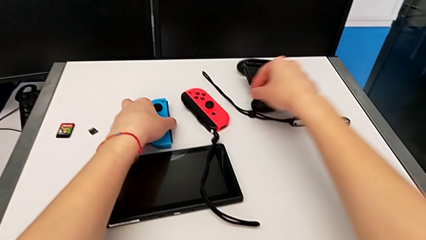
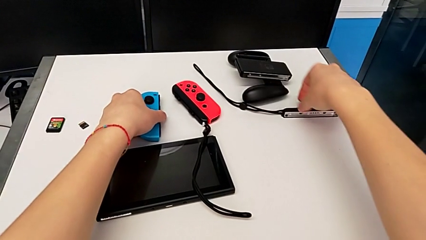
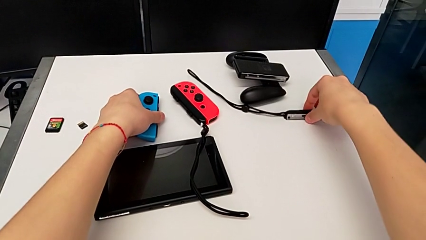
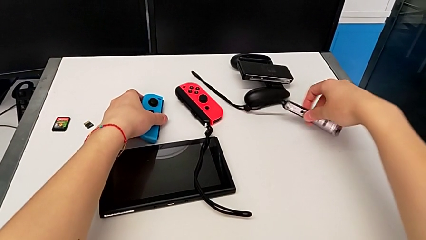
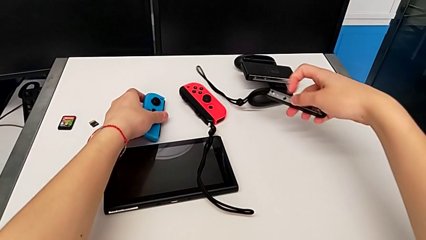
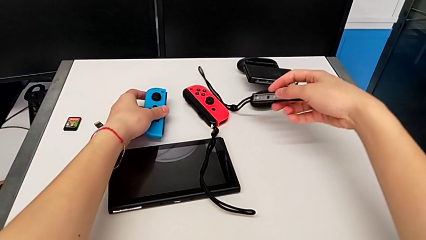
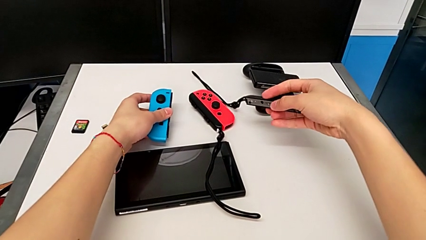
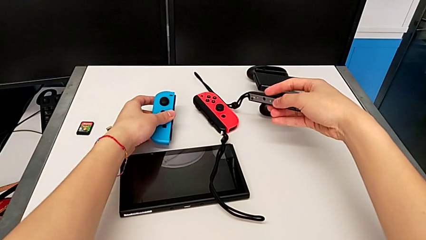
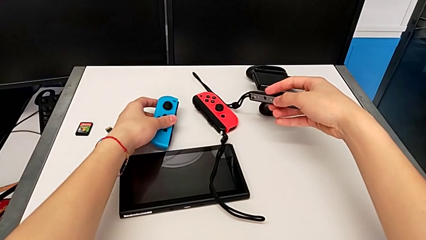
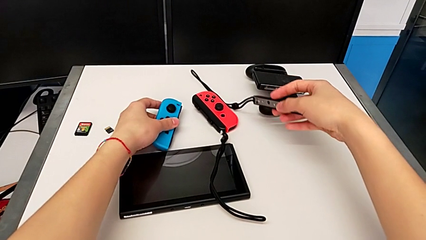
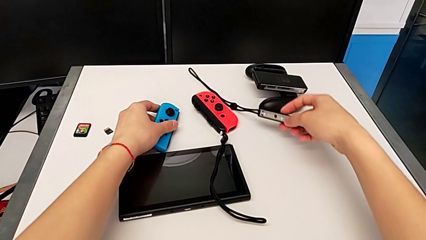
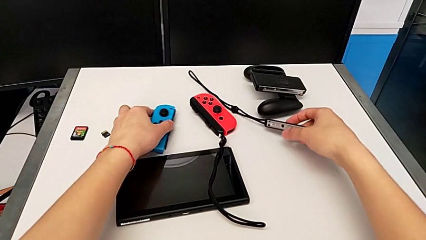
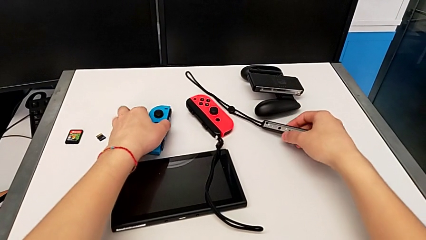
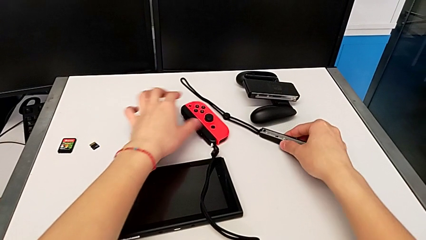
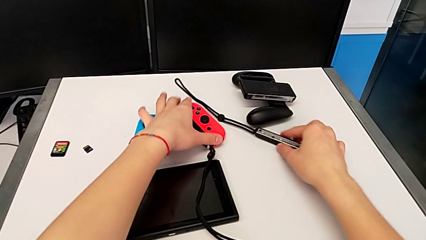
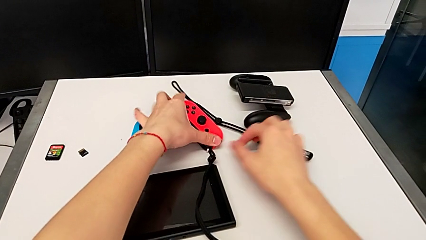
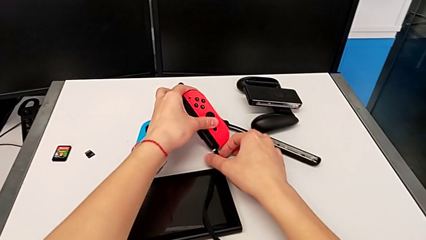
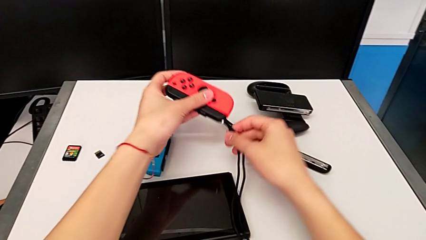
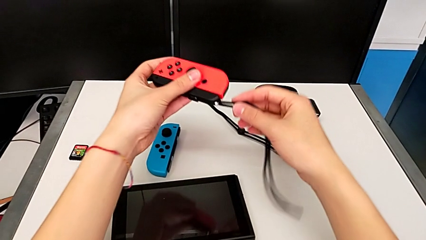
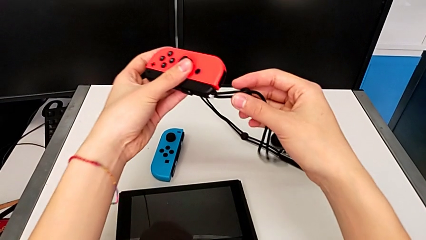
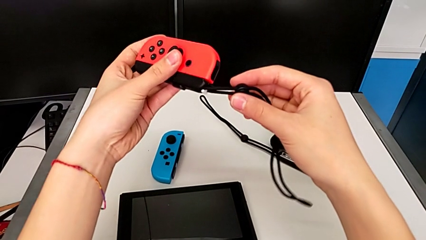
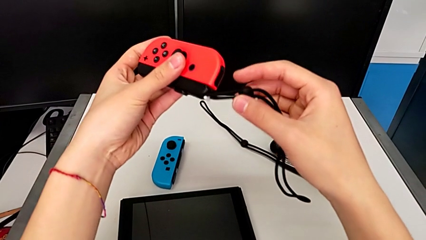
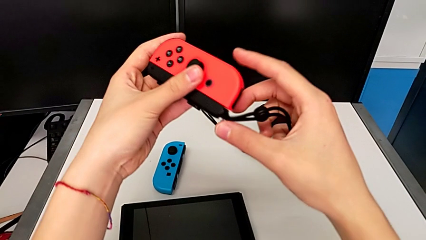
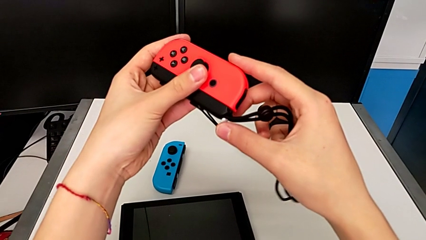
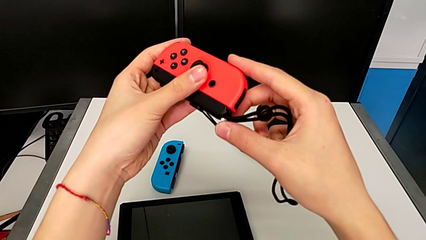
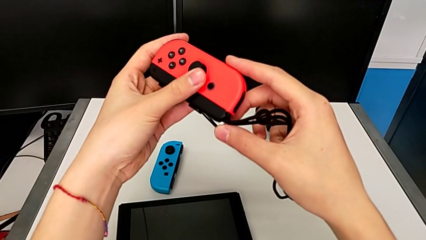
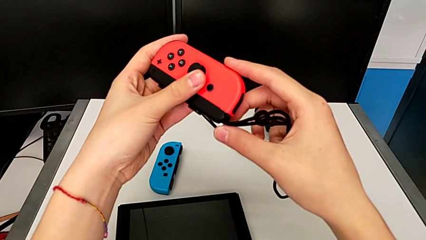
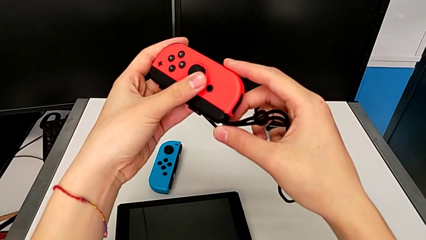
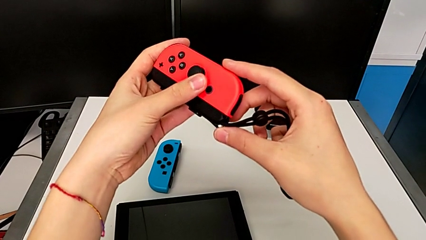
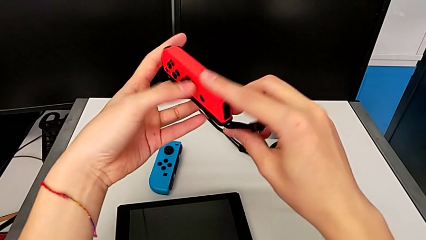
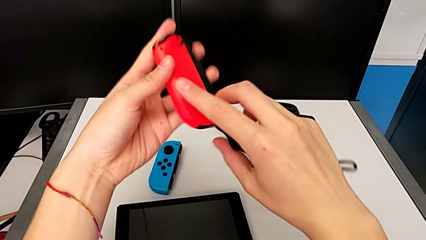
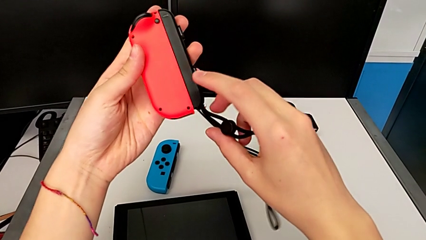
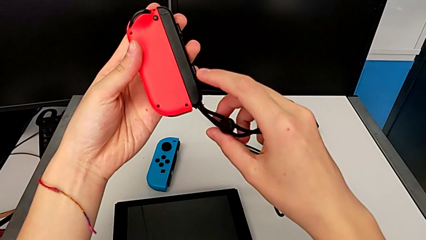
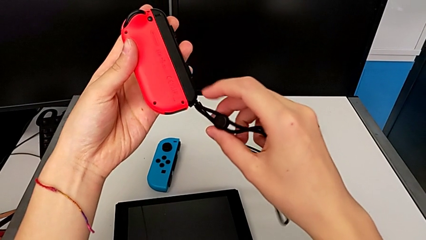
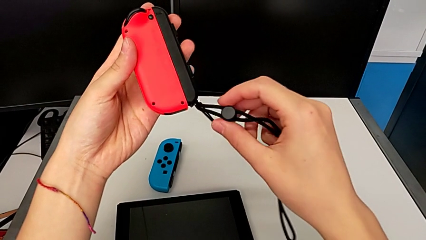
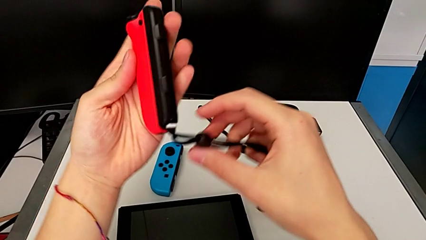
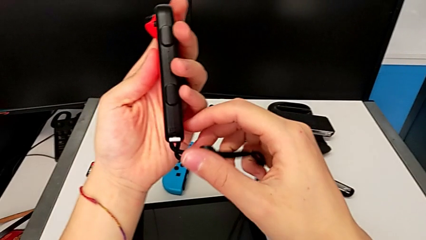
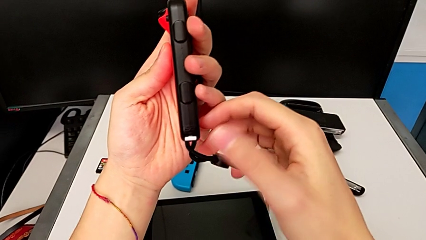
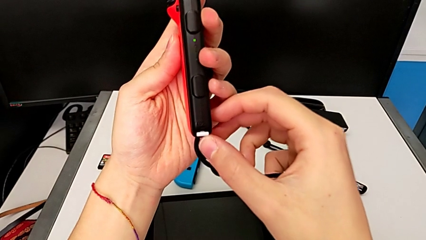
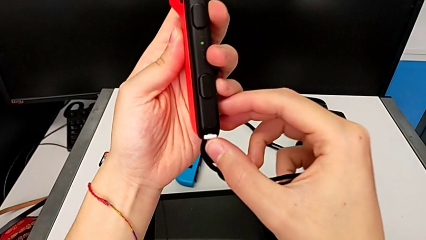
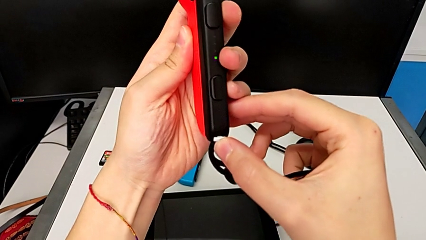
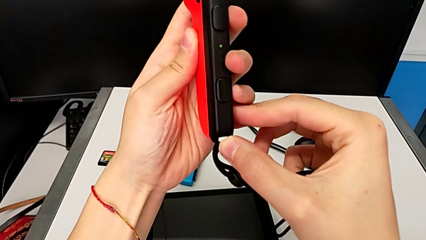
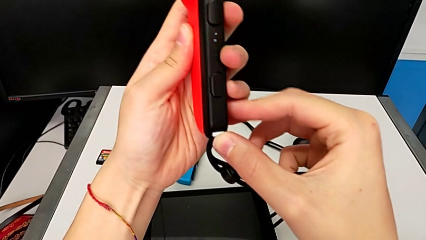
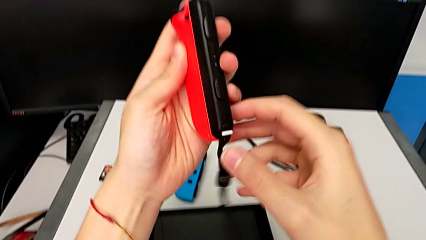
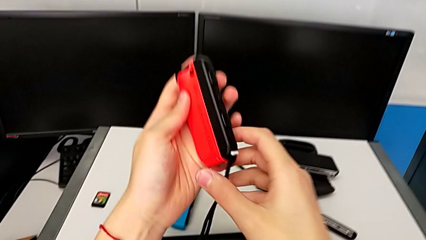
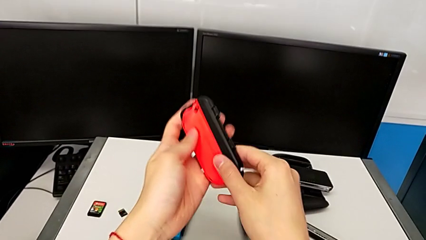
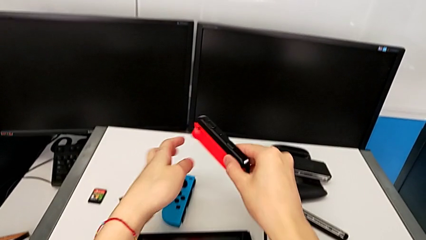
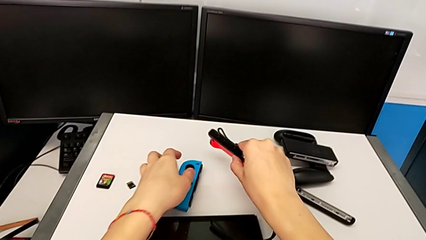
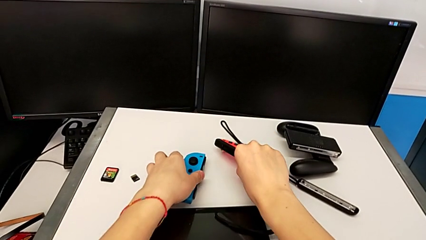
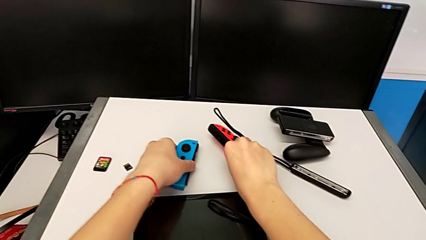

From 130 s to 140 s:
The camera wearer locks a red Joy-Con to a Joy-Con strap. They grab the second Joy-Con strap with the right hand, grab the blue Joy-Con controller with the left hand, place it with the left hand, place the second Joy-Con strap with the right hand, grab the red Joy-Con controller with the left hand, lift it with the left hand, inspect it, flip it, push the Joy-Con strap lock and place the red Joy-Con controller.

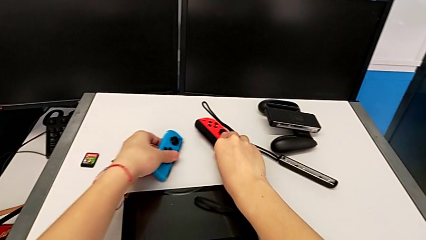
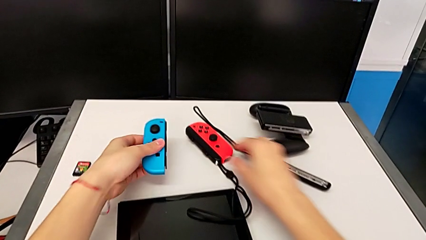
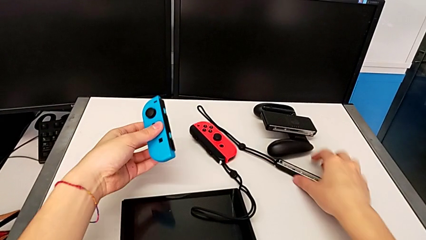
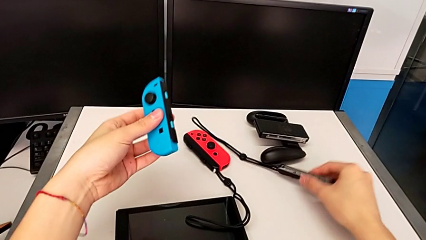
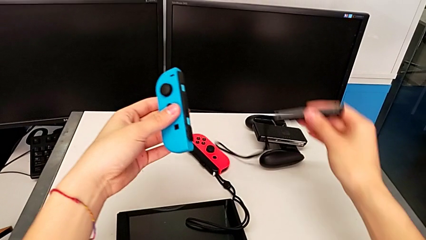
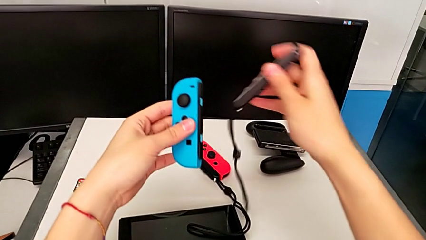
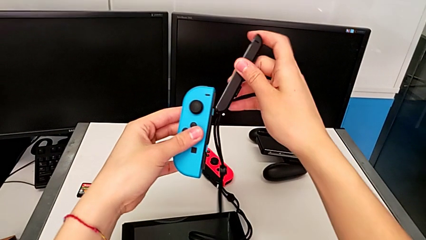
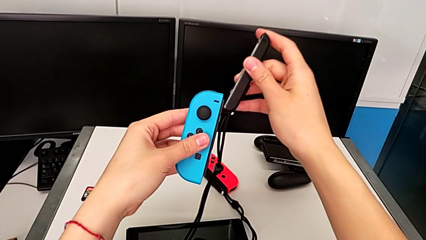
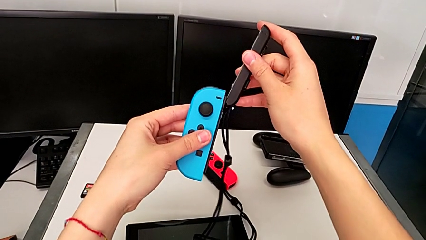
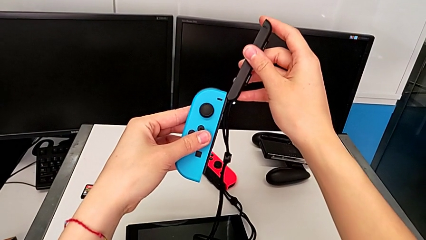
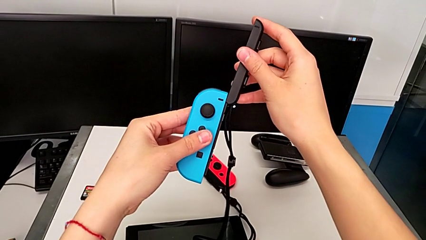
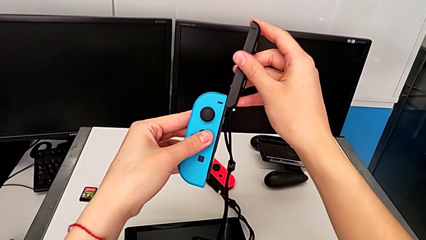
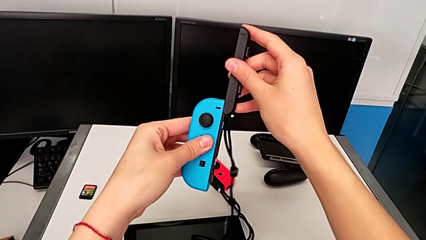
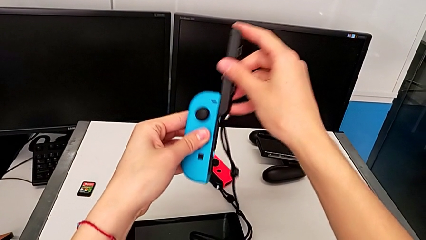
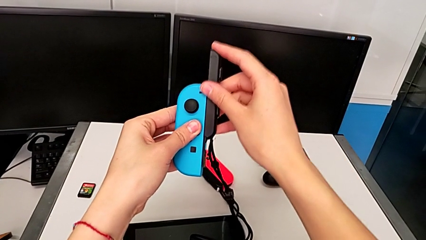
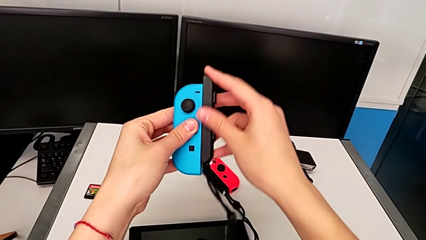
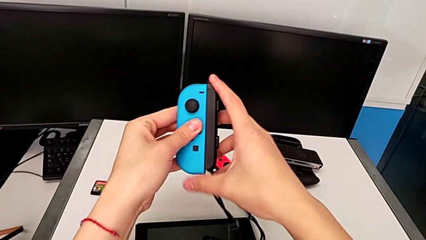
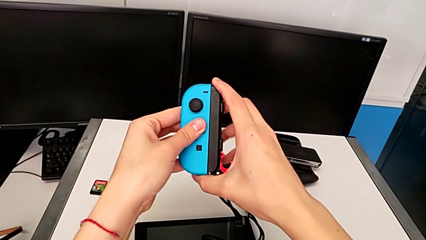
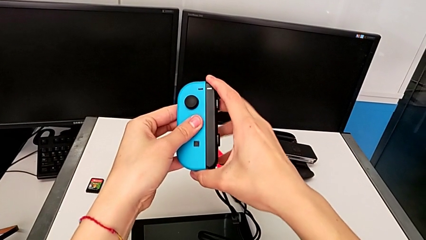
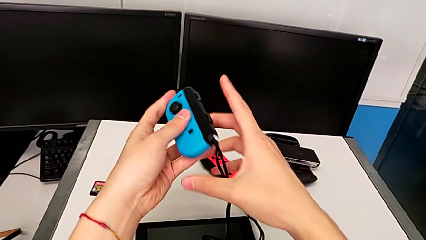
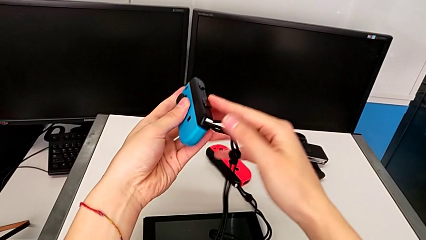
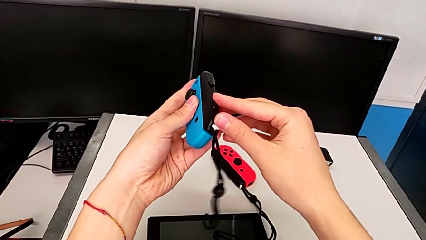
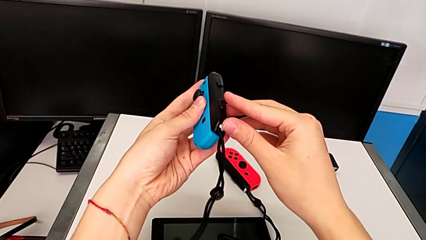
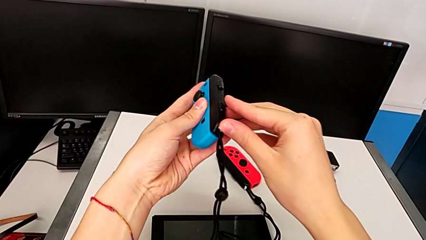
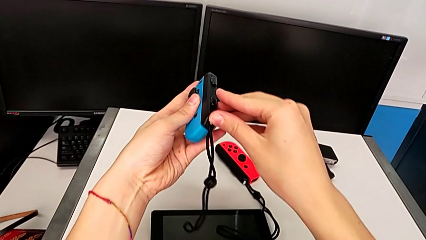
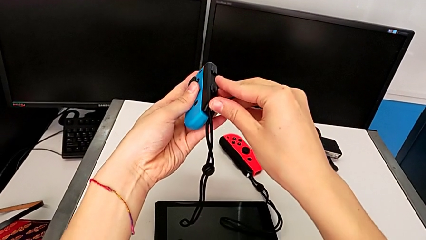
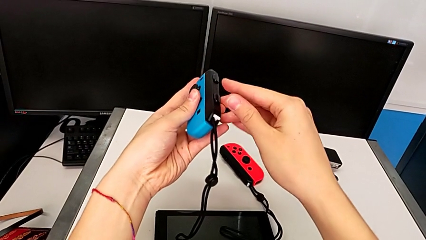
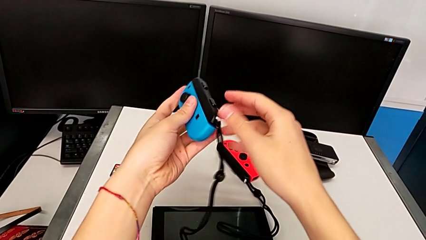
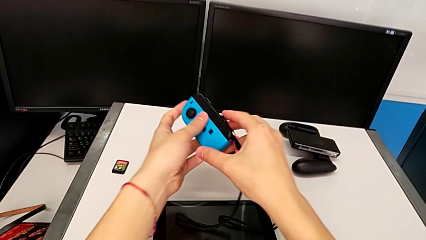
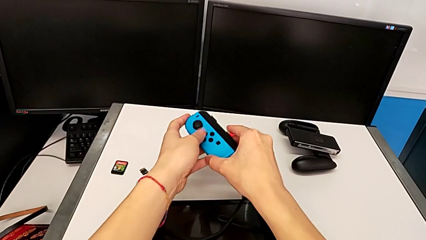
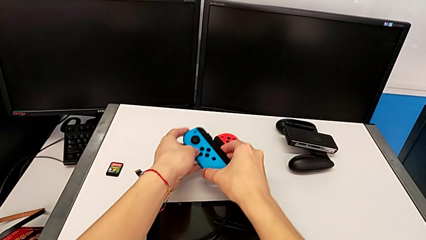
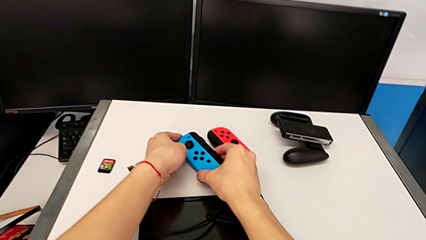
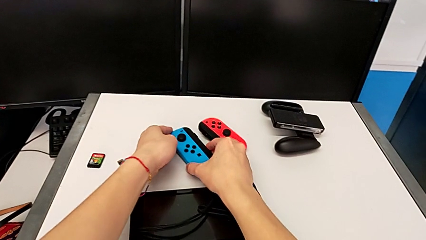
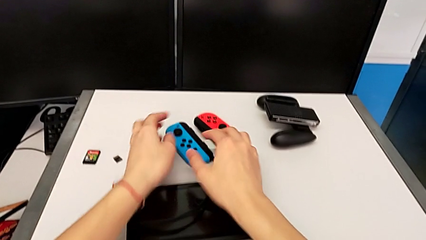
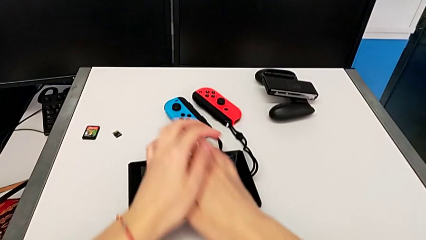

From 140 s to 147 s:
The camera wearer attaches the blue Joy-Con controller to the Joy-Con strap. They grab the blue Joy-Con controller with the left hand, lift it with the left hand, lift the second Joy-Con strap, align it and assemble it, all with the right hand, and press the Joy-Con strap lock.
